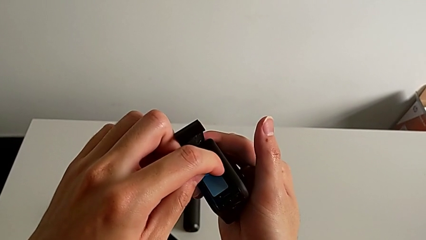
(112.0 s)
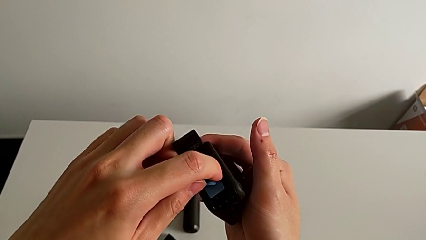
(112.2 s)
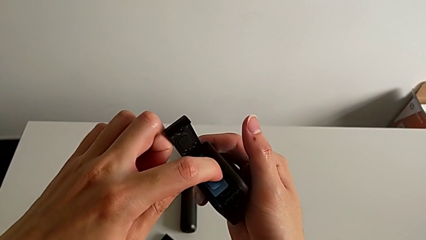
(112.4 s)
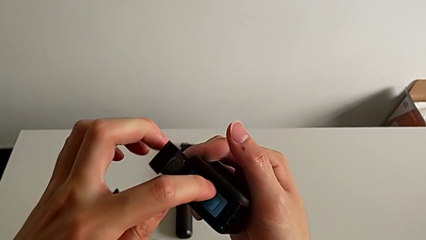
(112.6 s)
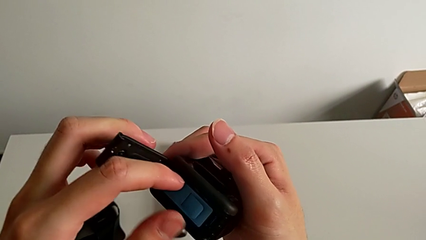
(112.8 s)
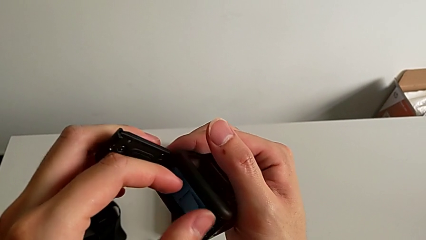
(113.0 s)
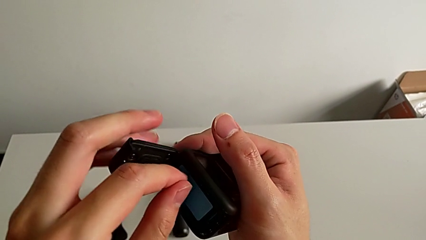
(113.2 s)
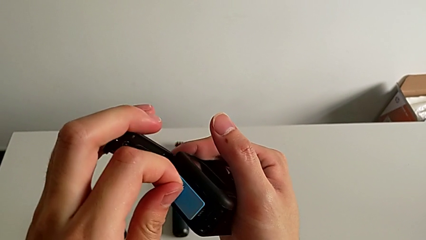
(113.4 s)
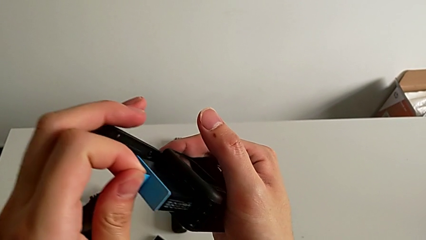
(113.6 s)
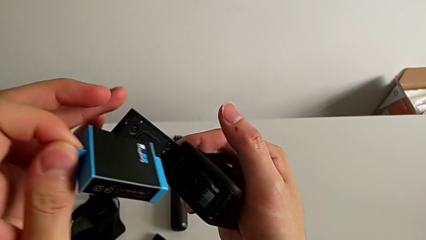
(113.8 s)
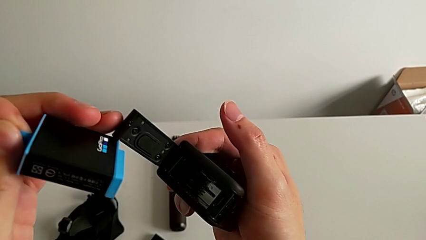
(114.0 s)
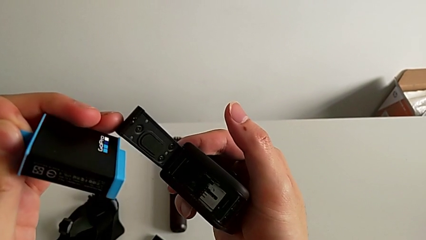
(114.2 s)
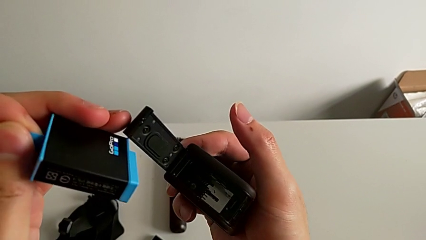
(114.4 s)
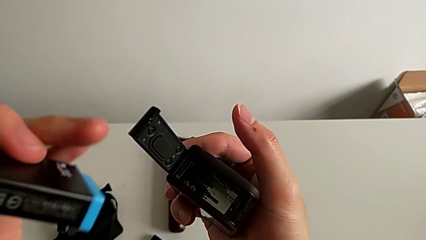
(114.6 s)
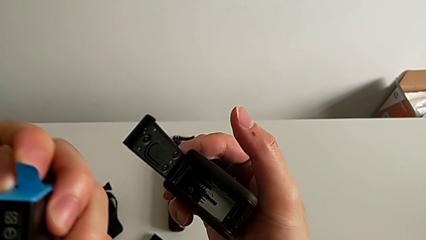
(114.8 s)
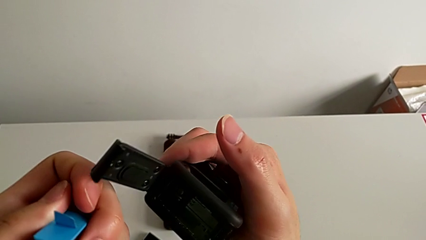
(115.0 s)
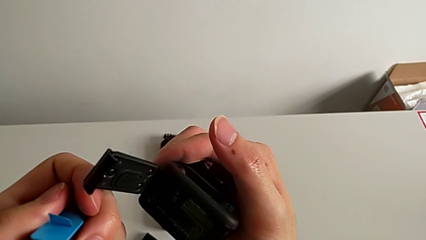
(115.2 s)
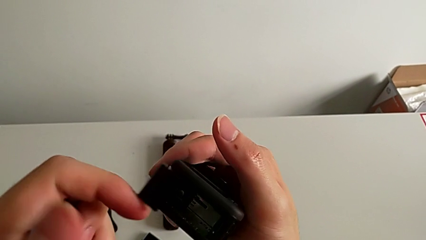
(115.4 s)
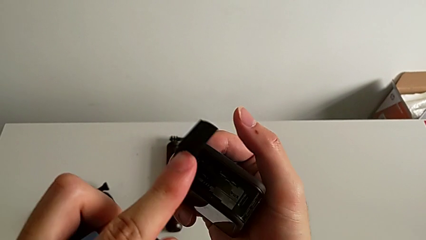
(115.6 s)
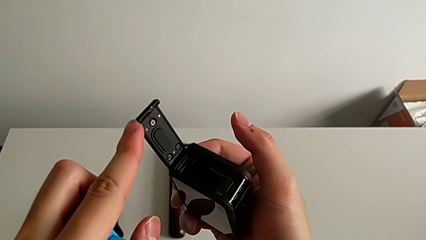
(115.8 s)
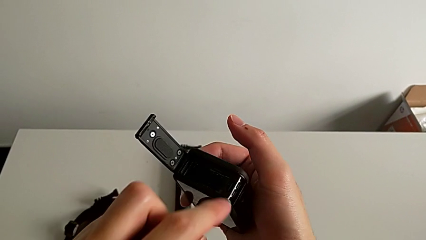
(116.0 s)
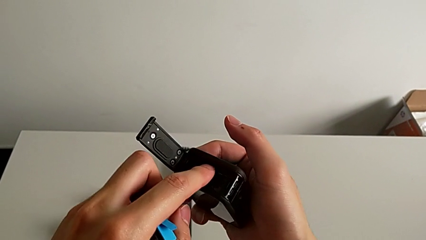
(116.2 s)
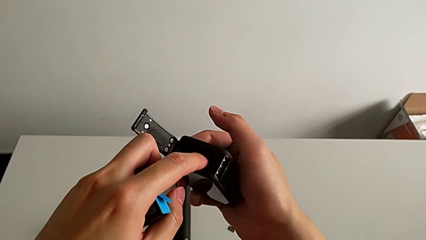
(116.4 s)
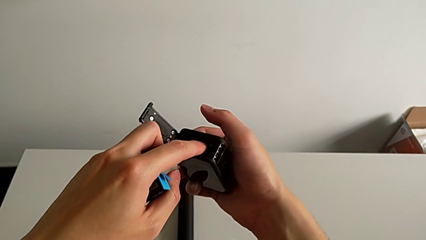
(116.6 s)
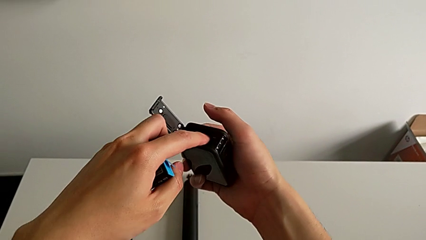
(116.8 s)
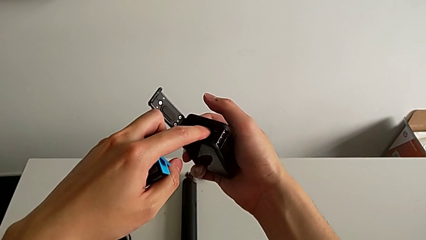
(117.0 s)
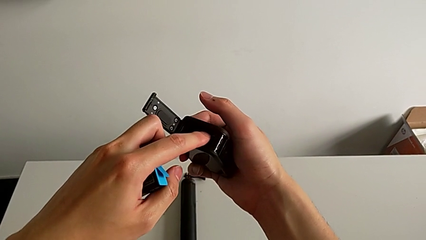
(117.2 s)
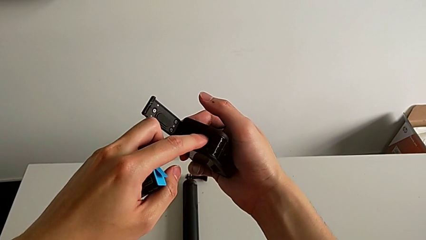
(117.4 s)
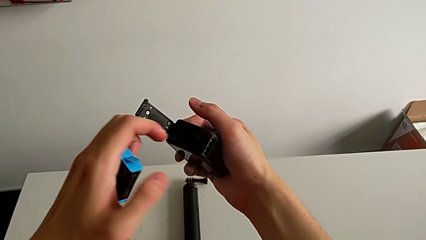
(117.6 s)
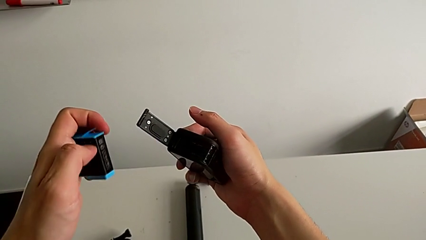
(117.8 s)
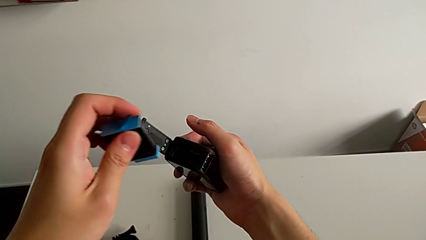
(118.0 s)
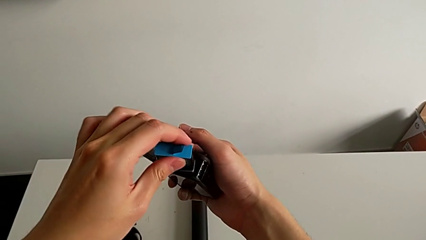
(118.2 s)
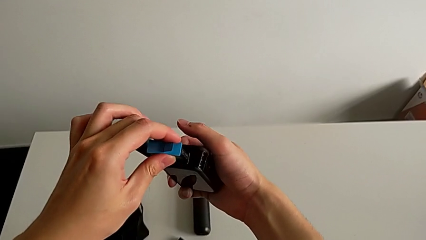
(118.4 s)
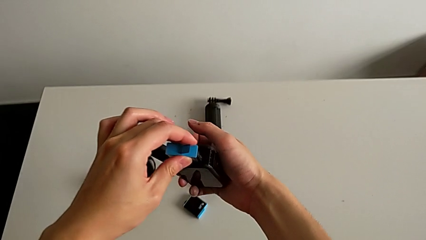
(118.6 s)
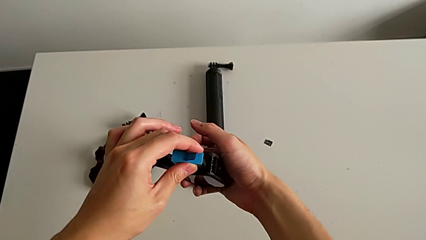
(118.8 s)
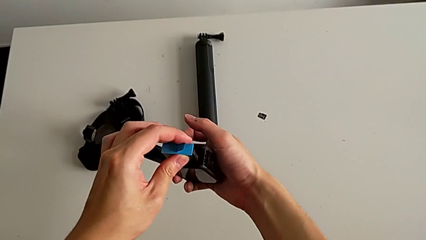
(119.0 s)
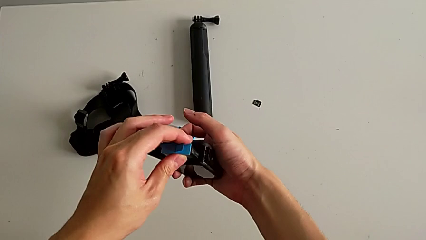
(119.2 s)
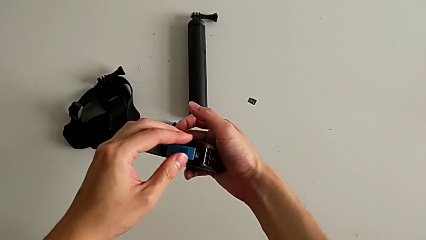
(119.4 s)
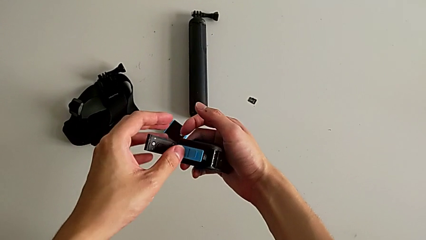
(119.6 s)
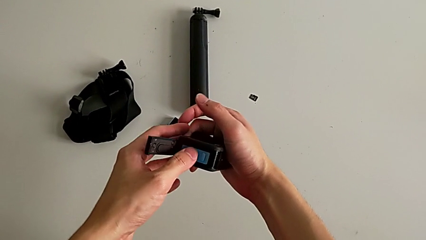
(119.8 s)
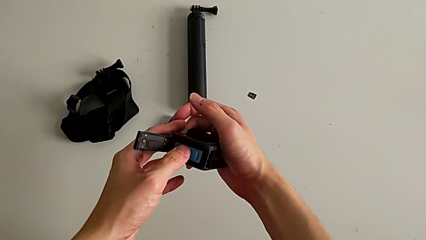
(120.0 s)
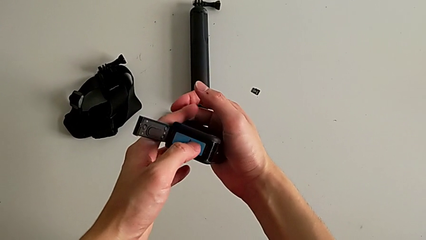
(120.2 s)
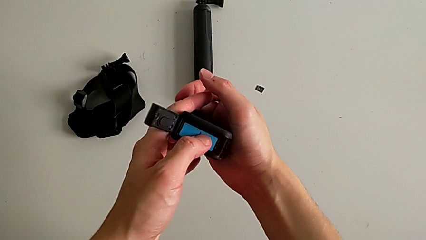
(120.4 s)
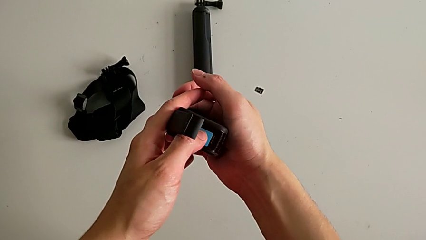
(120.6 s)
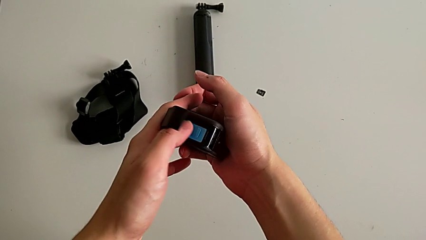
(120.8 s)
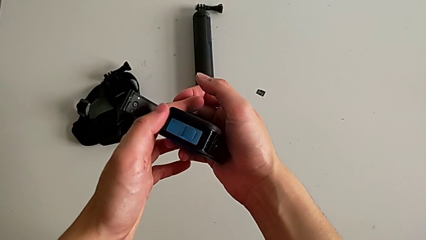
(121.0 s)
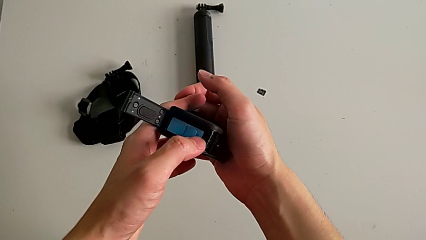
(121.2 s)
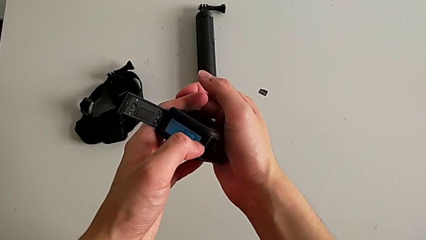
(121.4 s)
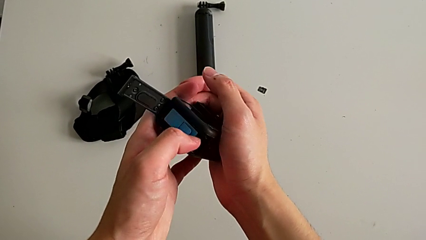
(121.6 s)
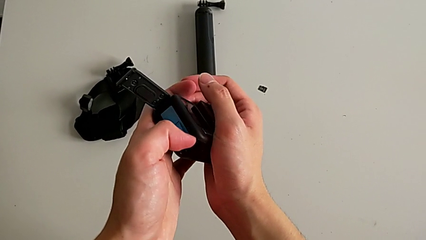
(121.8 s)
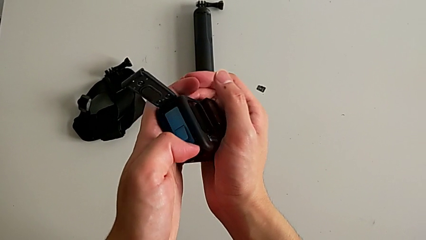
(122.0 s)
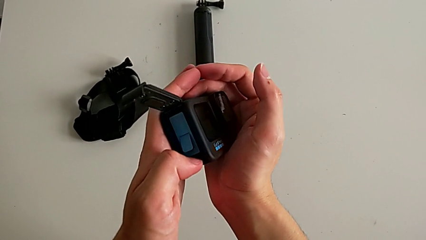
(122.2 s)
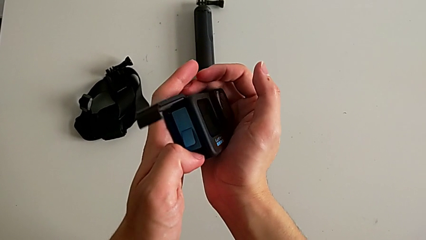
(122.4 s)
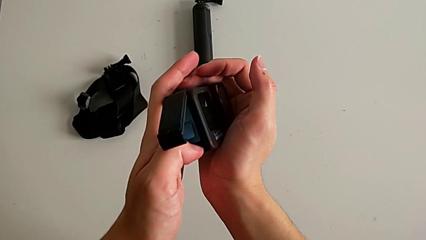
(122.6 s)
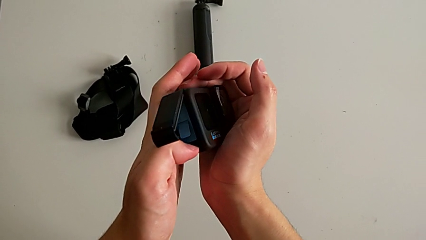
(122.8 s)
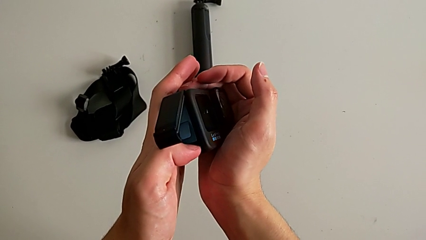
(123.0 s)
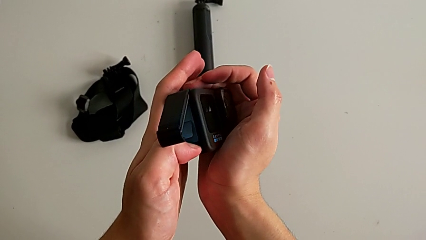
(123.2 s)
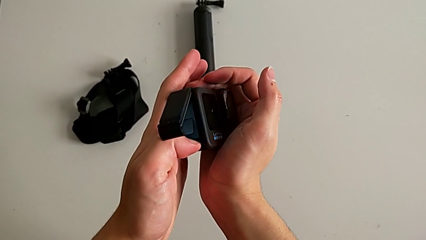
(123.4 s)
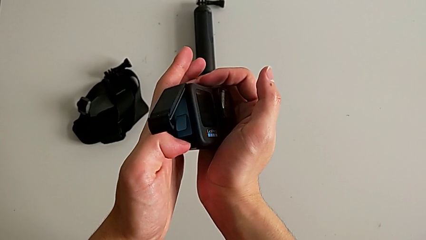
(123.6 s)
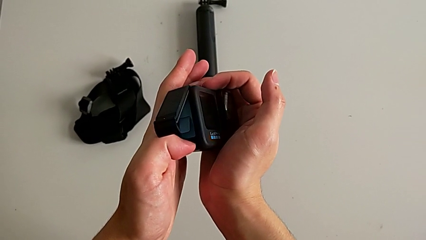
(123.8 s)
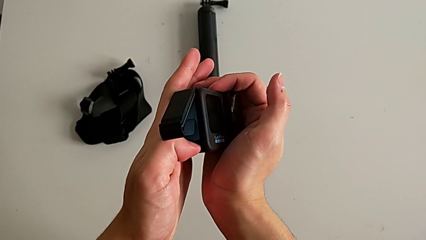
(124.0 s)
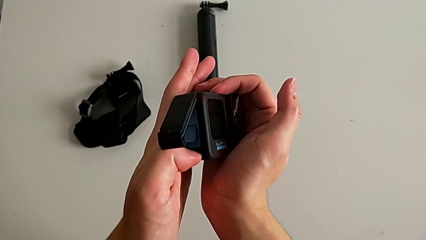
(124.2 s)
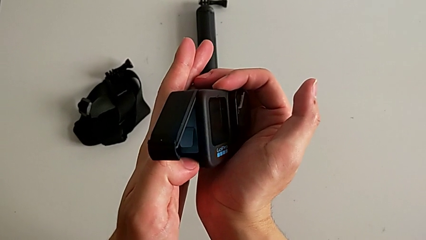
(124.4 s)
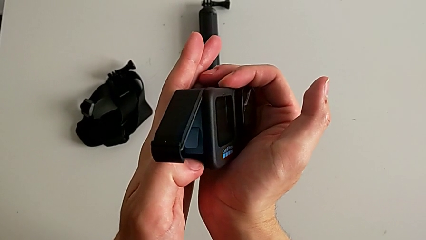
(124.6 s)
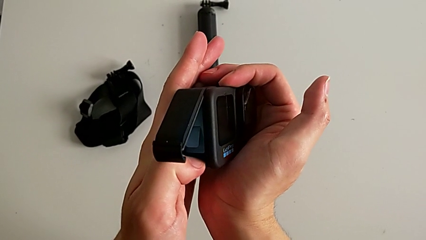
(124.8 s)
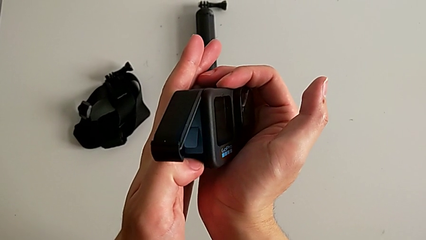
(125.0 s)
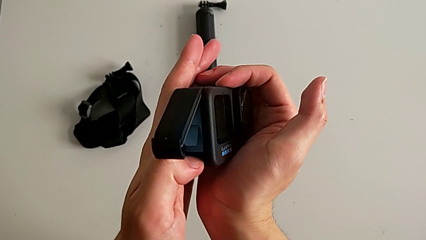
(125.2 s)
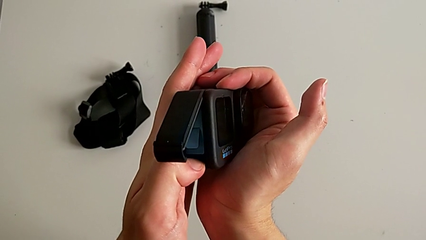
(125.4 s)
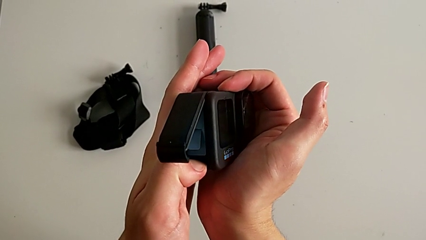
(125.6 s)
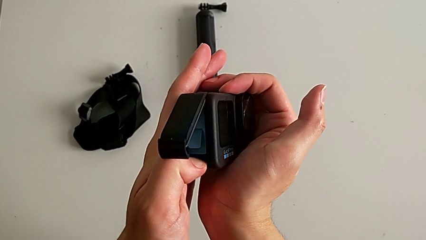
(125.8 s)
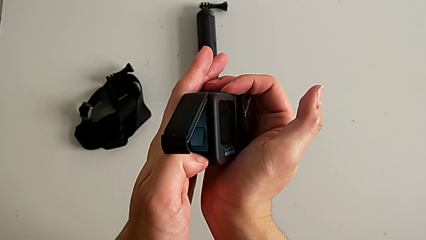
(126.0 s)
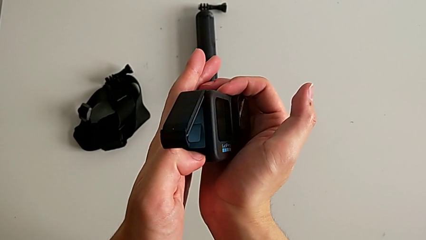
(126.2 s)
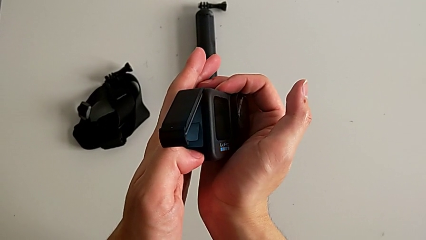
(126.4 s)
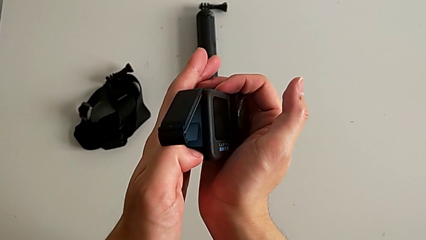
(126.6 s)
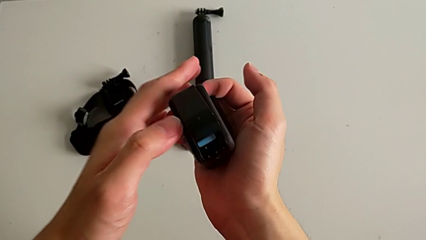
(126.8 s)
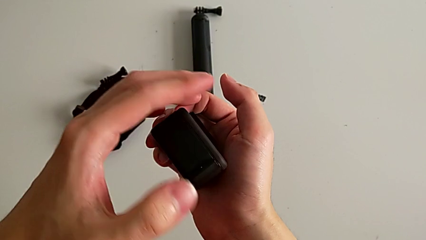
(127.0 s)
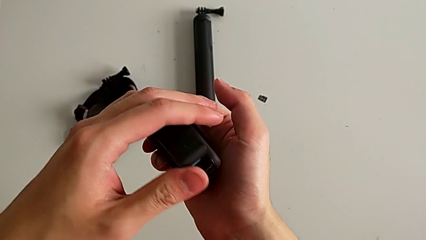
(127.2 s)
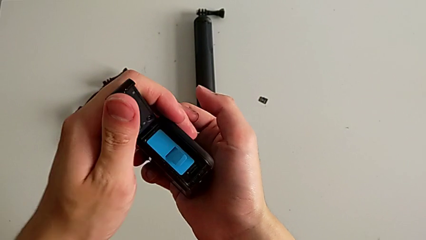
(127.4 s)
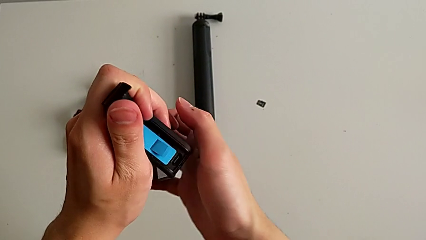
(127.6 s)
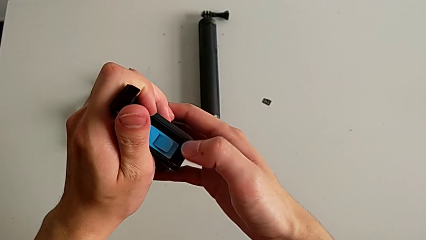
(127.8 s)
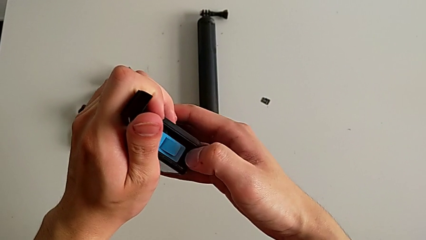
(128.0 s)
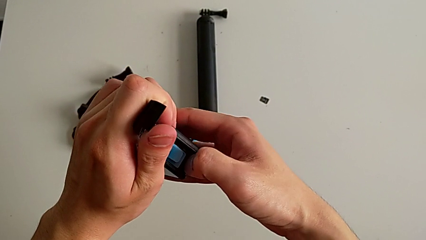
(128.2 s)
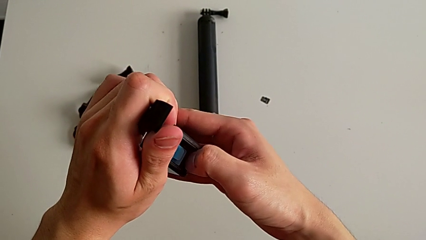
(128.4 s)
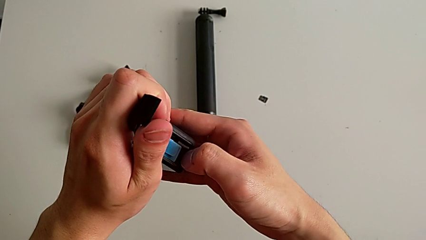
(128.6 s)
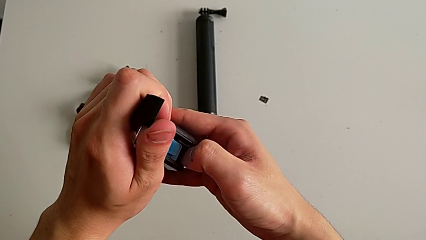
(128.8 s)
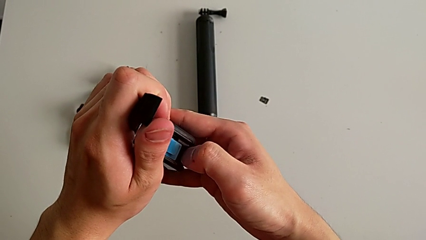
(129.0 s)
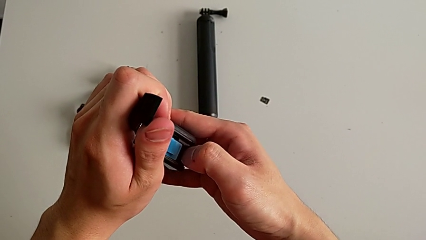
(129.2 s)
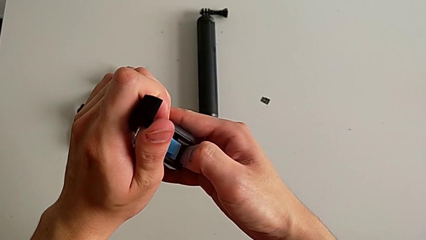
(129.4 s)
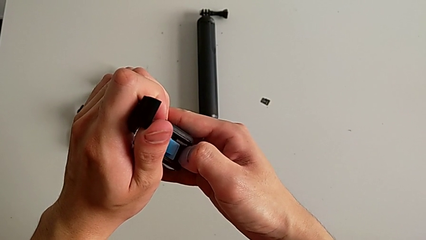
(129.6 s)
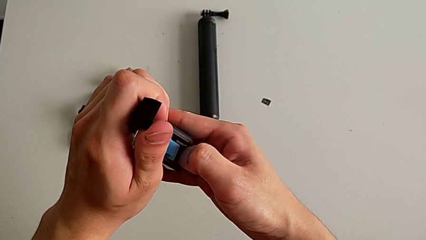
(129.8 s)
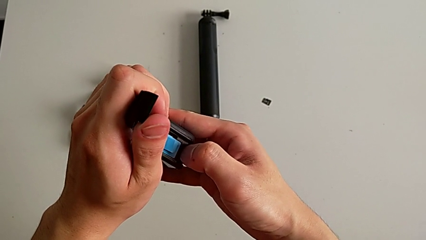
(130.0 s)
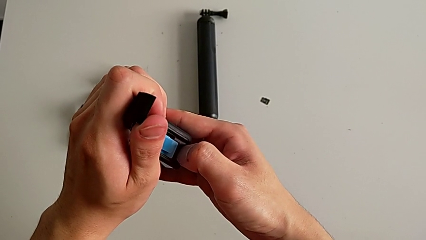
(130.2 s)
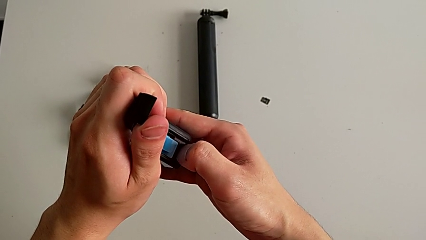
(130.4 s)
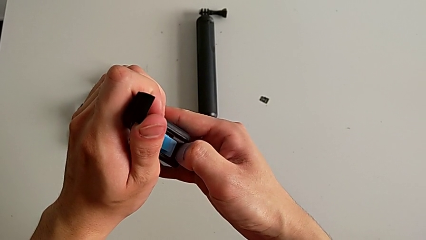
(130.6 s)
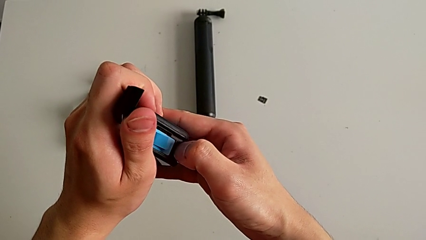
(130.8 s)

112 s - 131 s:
The camera wearer is changing the micro SD card in the GoPro. They keep withdrawing the battery, insert it and begin to wrongly press the SD card.
